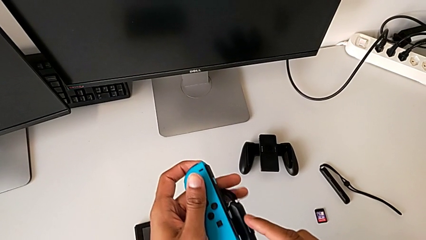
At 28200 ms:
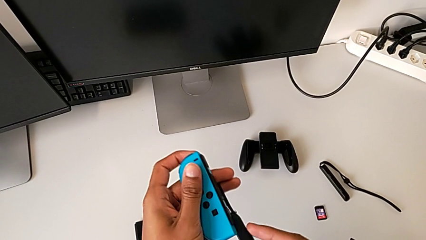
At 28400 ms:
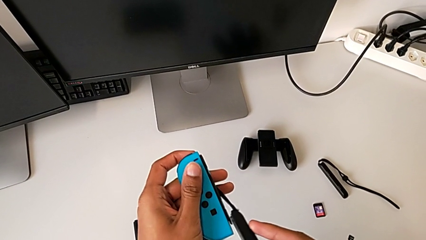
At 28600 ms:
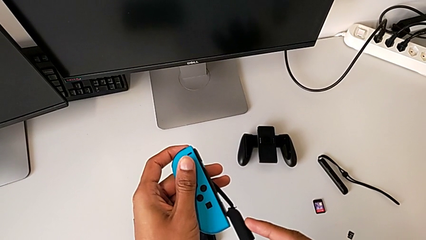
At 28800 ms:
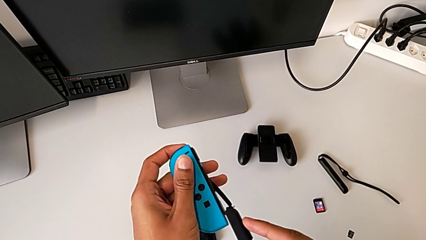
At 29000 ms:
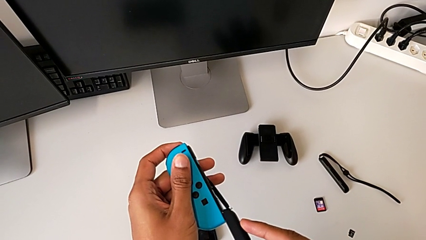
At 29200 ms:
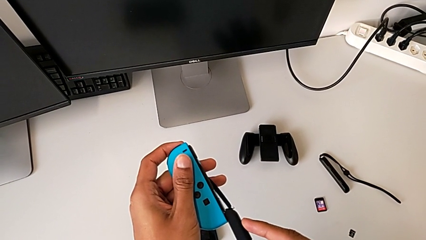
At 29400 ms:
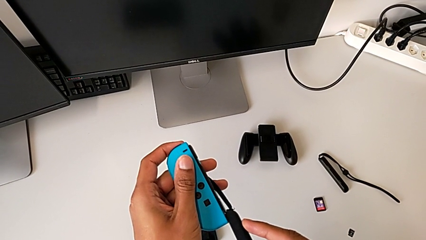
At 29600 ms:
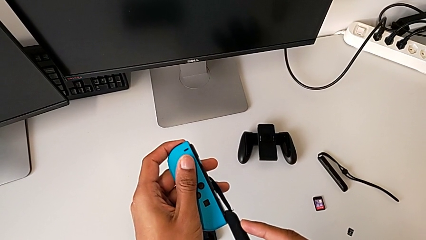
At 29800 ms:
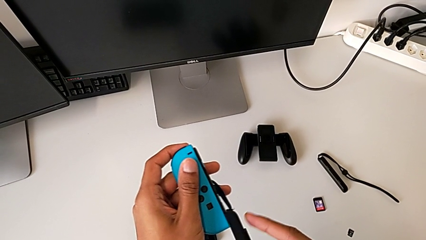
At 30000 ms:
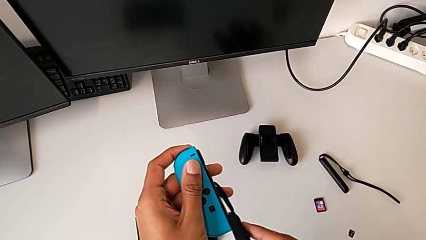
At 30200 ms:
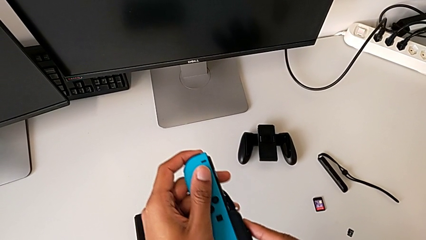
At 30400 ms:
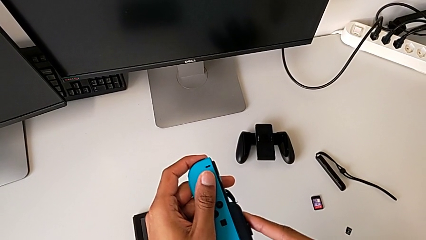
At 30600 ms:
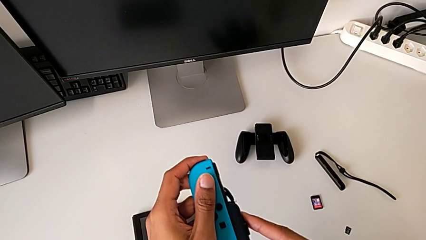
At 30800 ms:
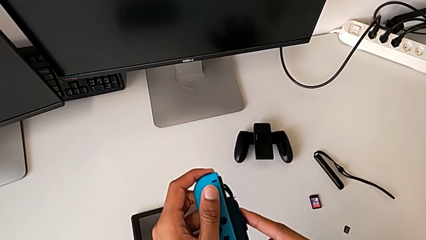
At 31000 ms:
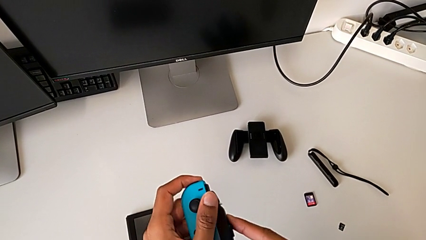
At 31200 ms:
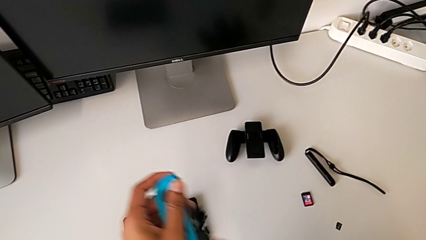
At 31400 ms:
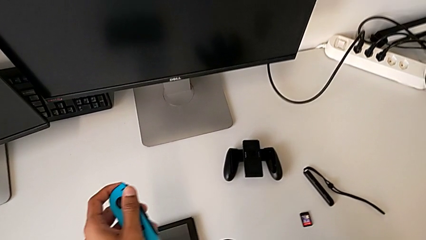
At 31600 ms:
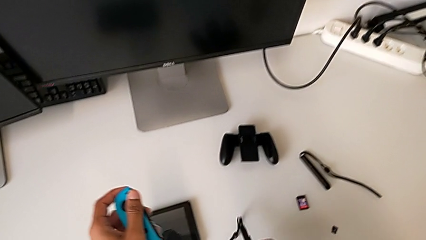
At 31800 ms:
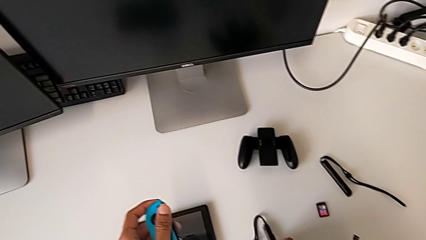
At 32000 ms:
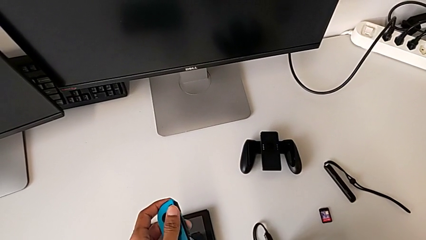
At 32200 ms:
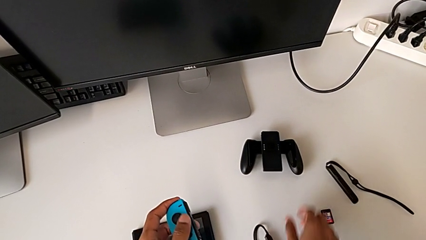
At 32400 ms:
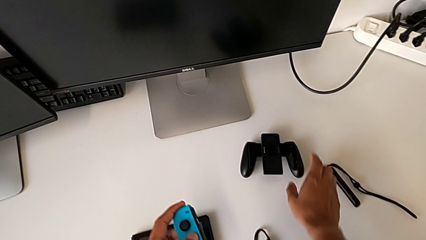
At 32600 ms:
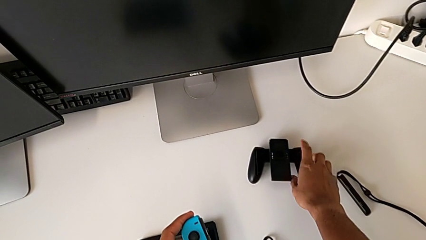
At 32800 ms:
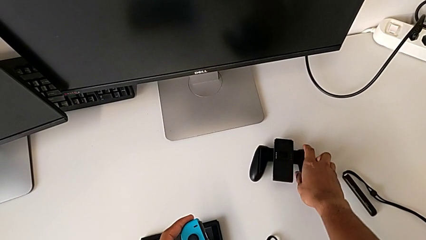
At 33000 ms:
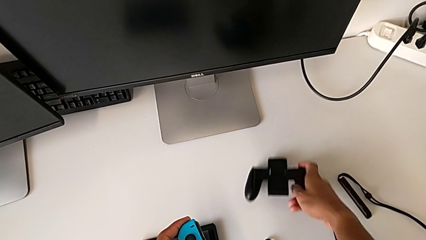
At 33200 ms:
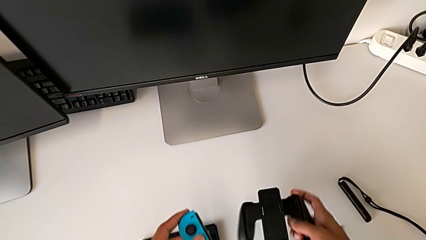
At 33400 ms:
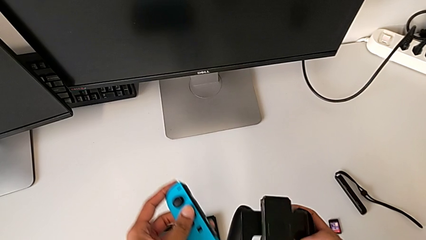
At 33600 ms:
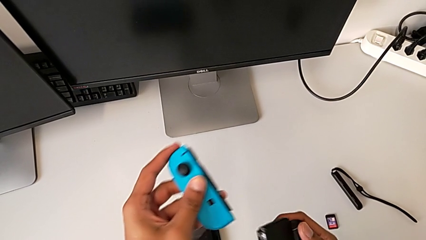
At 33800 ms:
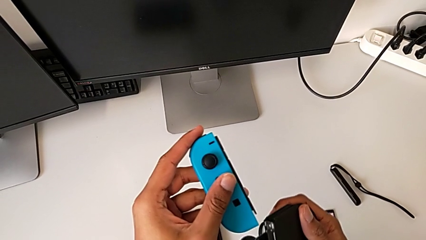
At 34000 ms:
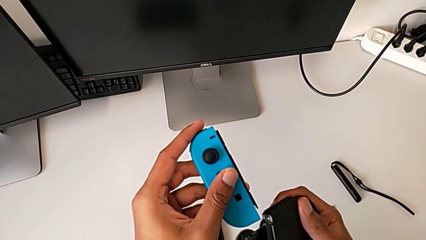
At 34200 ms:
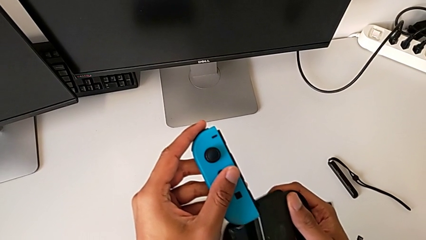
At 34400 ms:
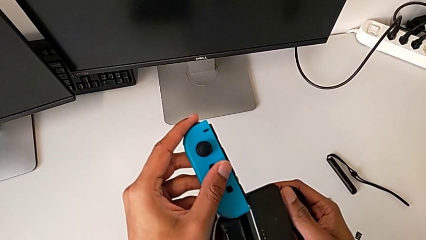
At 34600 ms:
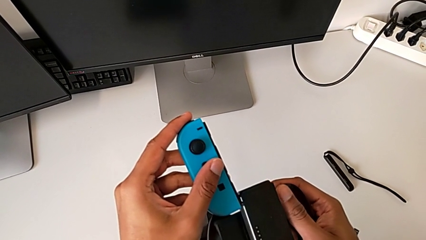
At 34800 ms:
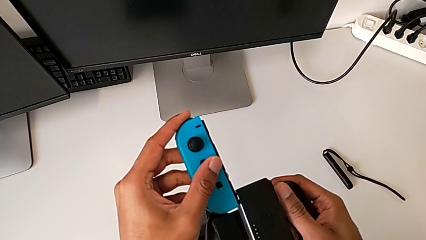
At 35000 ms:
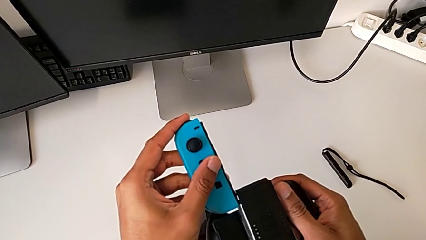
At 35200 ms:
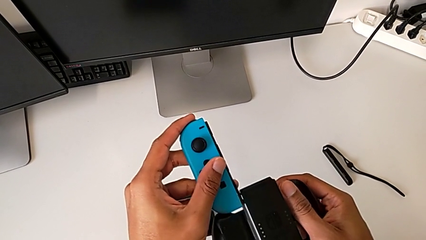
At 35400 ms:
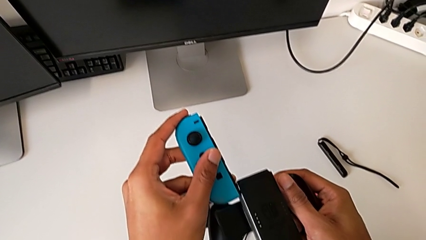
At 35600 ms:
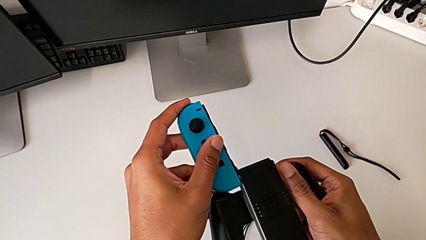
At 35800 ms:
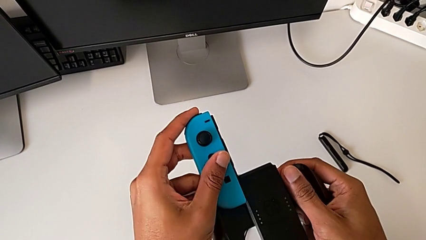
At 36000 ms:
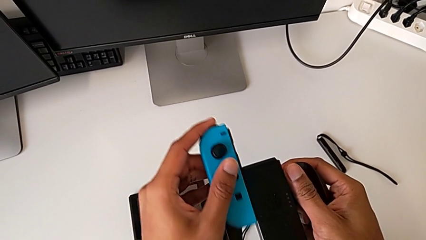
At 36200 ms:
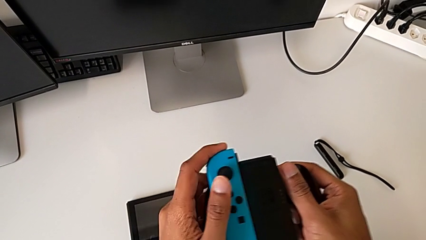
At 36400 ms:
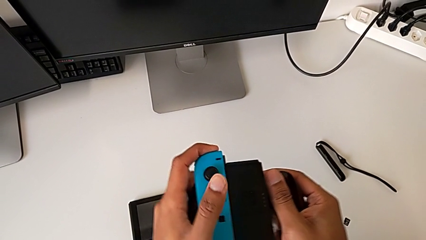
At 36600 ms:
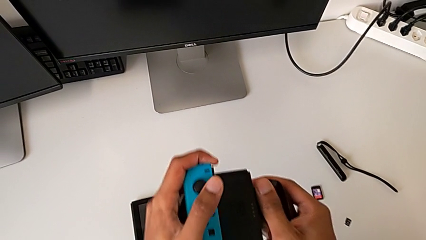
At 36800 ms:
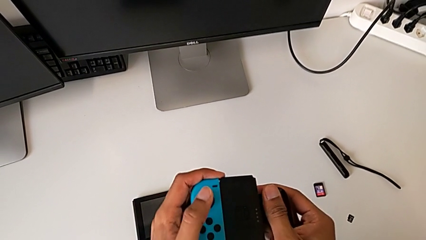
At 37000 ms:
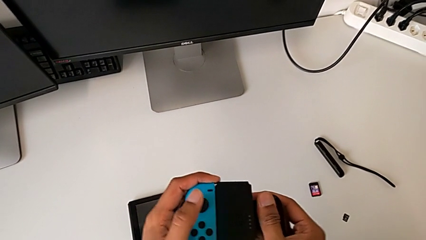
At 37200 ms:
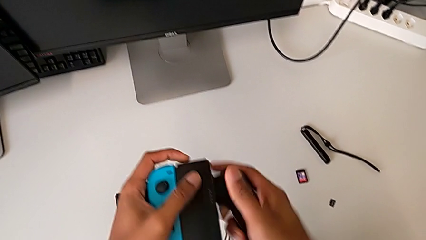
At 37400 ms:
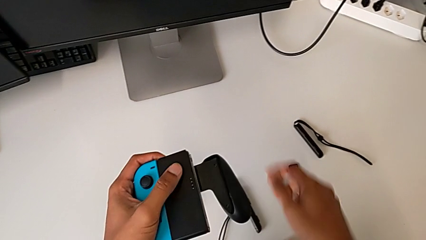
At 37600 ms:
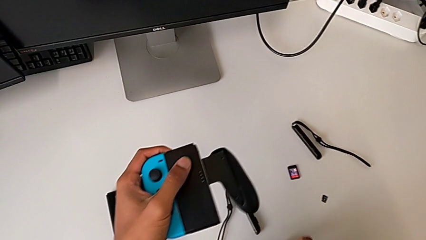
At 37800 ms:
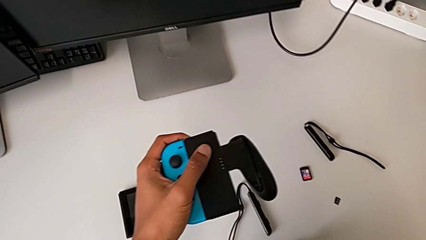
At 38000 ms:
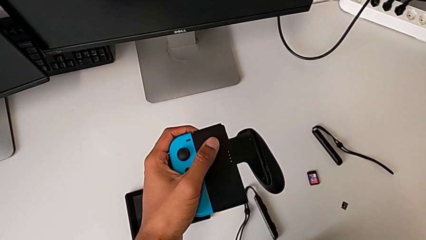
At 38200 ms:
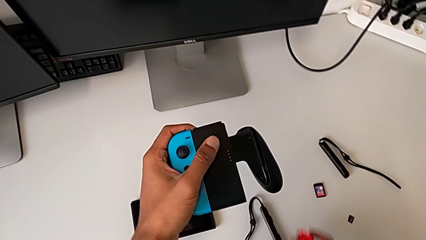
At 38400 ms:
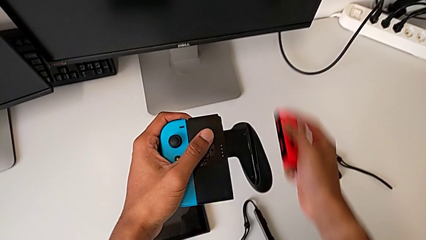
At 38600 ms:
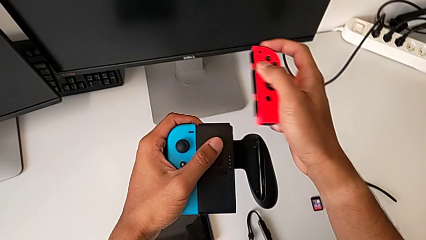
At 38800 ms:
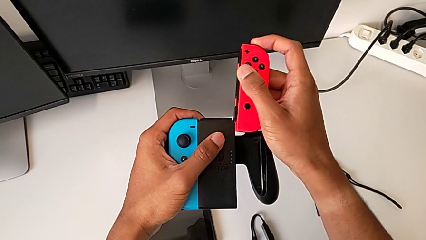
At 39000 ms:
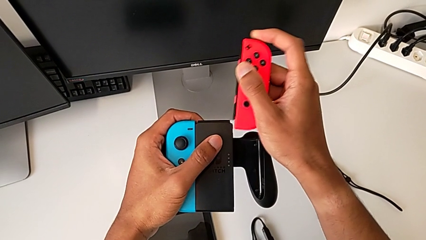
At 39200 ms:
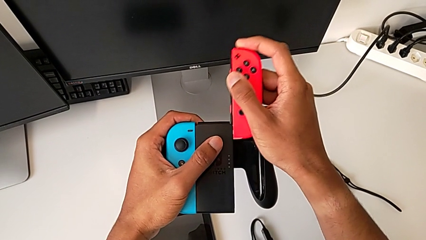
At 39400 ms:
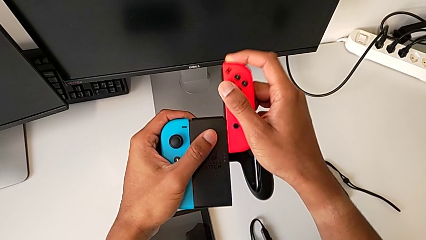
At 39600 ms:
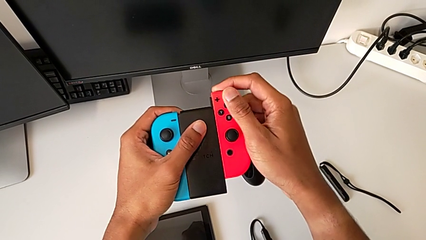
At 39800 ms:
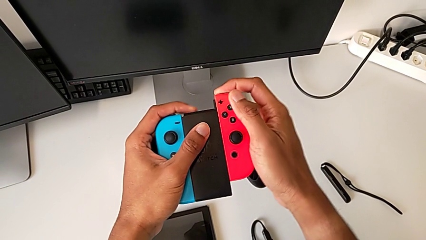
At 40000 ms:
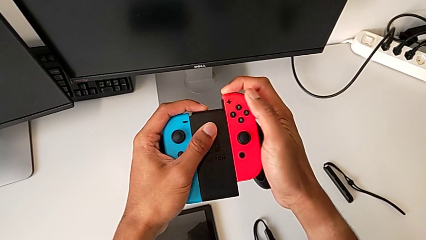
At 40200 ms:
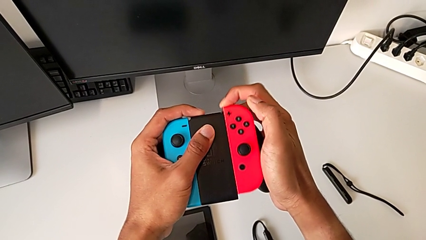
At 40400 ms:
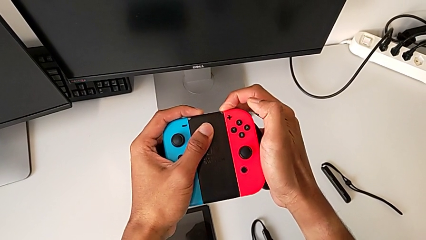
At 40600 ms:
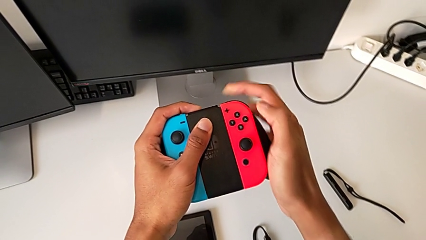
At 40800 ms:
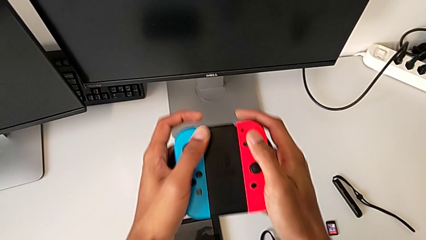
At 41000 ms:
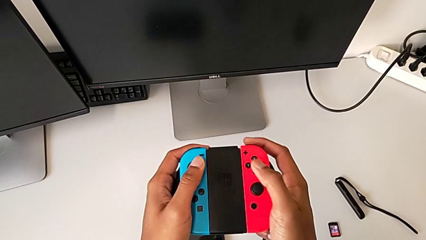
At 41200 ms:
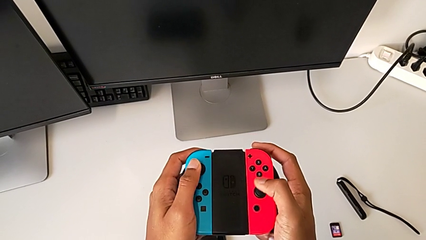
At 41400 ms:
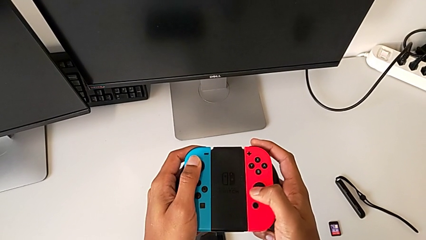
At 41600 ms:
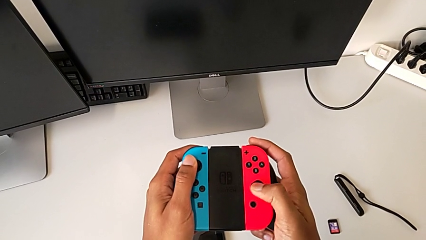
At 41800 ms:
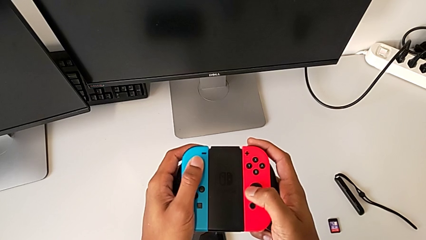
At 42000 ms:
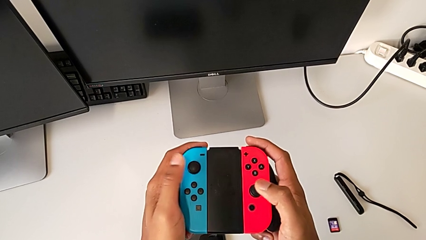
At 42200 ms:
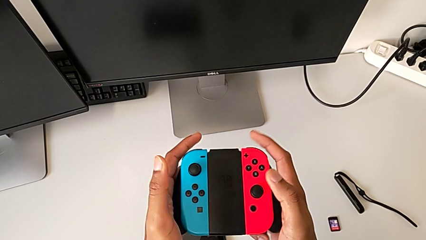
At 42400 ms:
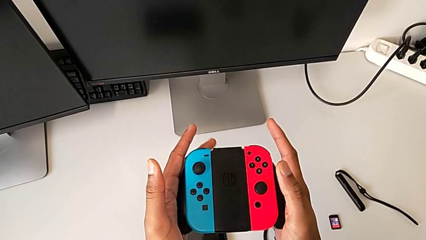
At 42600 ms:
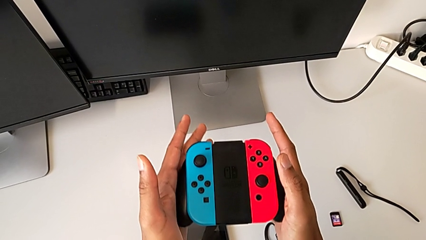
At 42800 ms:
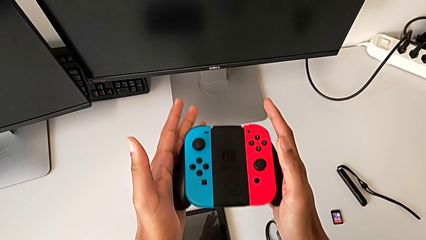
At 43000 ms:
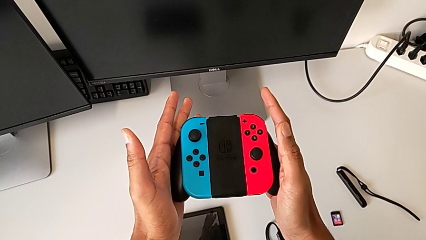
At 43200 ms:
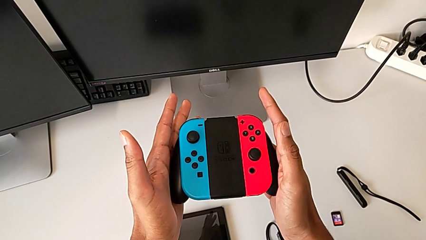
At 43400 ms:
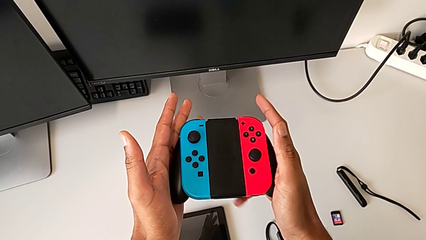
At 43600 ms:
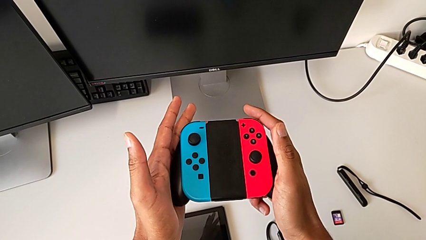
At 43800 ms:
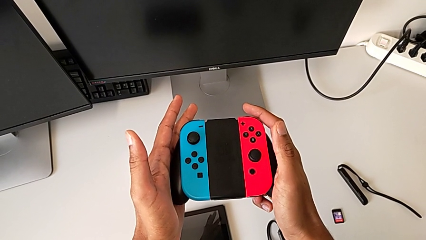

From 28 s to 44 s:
The camera wearer is changing the Joy-Con controllers from the Nintendo Switch to the comfort grip. They wrongly assemble the black Joy-Con strap lock, grab the black comfort grip, assemble the blue Joy-Con controller and assemble the red Joy-Con controller.
